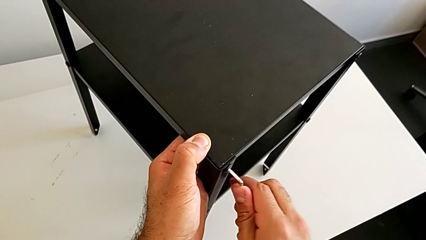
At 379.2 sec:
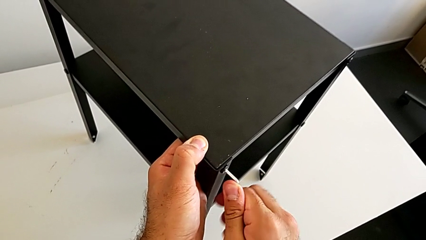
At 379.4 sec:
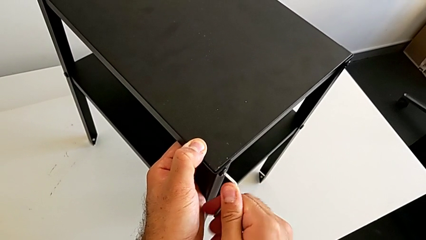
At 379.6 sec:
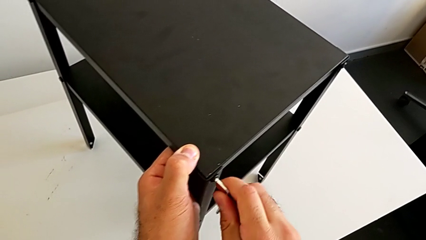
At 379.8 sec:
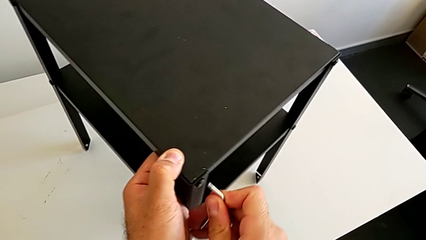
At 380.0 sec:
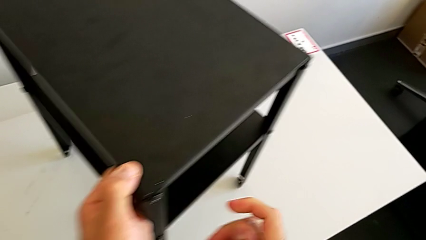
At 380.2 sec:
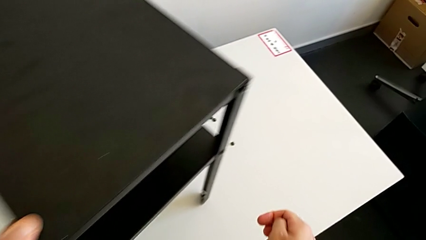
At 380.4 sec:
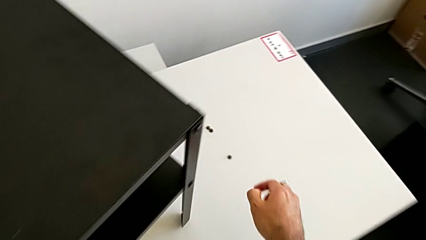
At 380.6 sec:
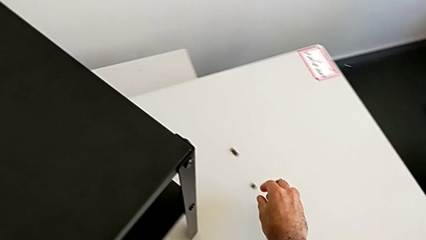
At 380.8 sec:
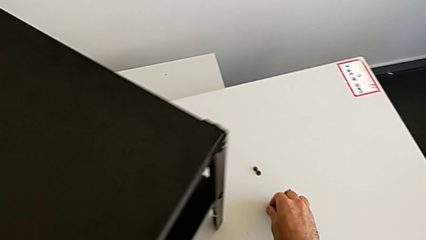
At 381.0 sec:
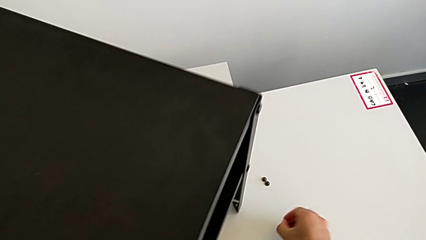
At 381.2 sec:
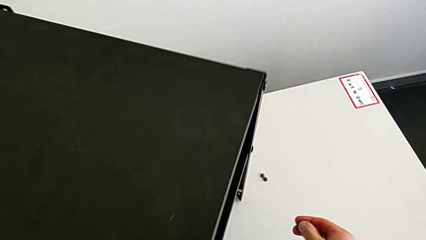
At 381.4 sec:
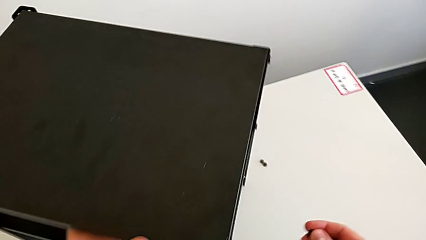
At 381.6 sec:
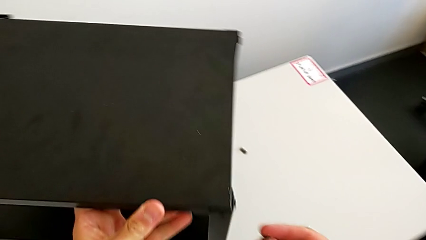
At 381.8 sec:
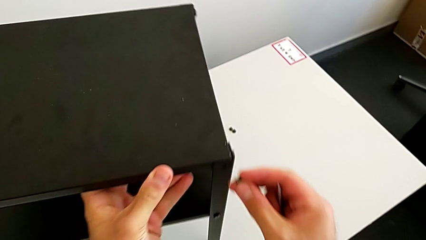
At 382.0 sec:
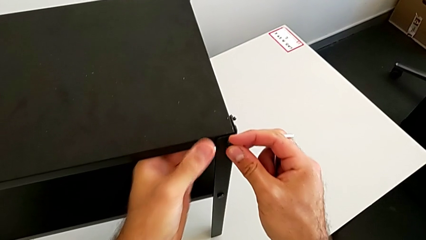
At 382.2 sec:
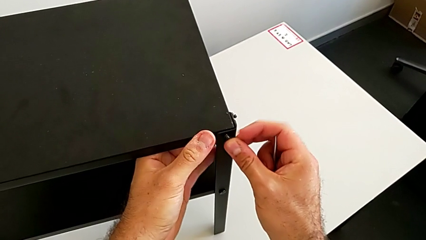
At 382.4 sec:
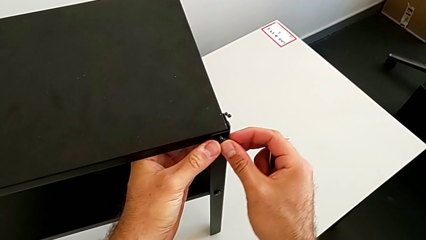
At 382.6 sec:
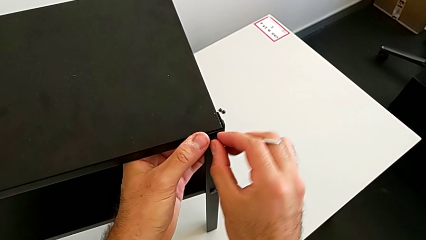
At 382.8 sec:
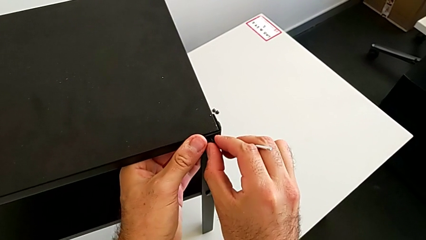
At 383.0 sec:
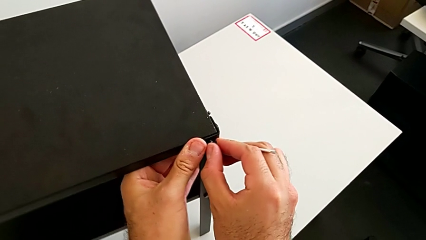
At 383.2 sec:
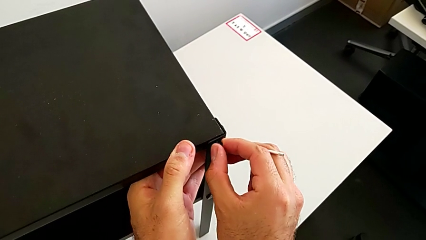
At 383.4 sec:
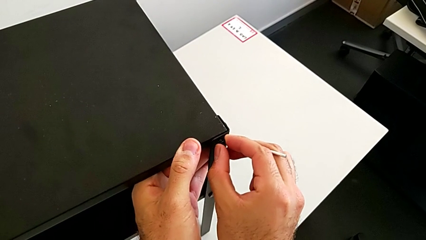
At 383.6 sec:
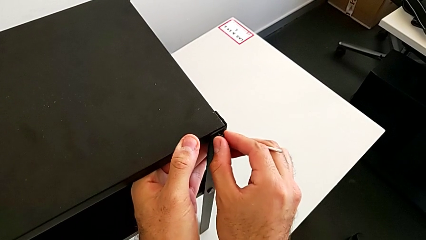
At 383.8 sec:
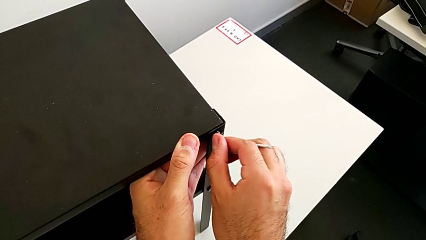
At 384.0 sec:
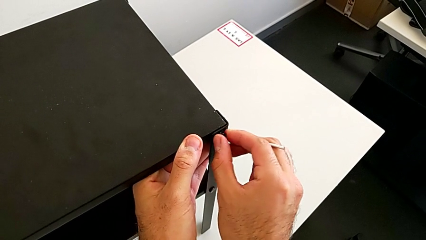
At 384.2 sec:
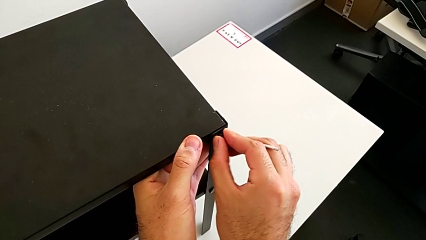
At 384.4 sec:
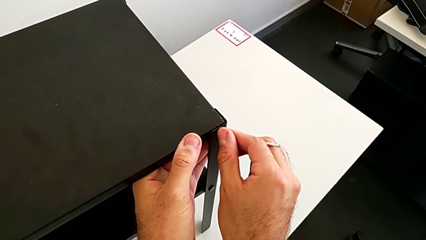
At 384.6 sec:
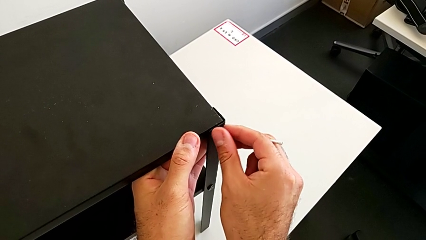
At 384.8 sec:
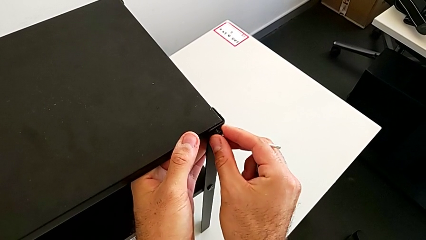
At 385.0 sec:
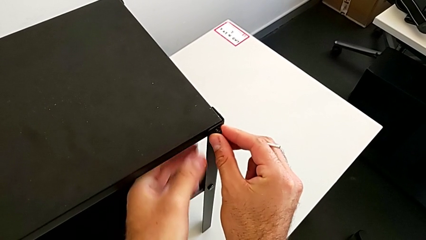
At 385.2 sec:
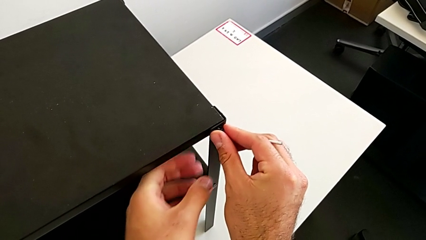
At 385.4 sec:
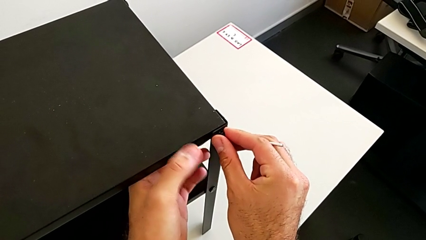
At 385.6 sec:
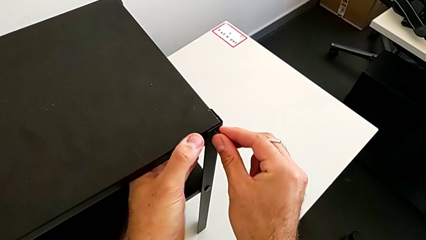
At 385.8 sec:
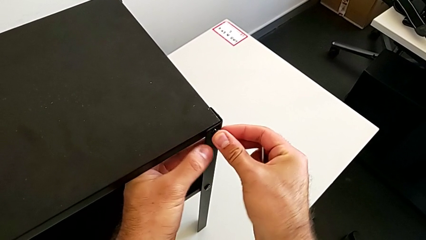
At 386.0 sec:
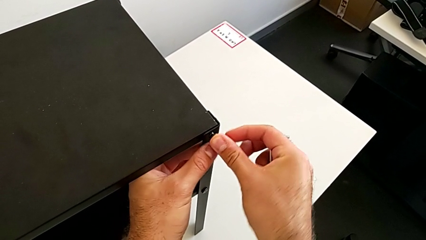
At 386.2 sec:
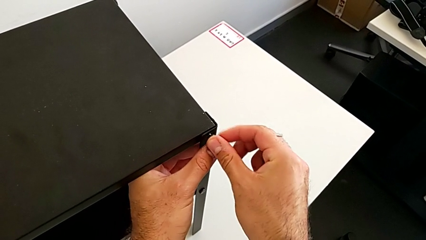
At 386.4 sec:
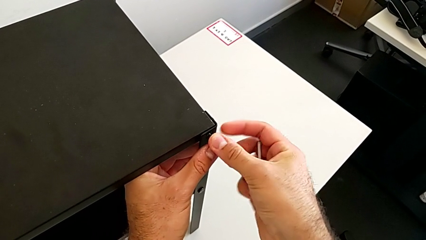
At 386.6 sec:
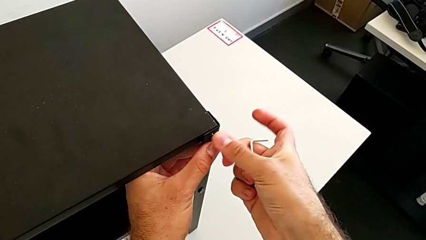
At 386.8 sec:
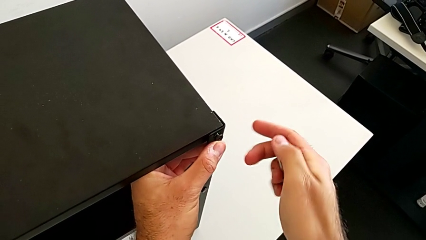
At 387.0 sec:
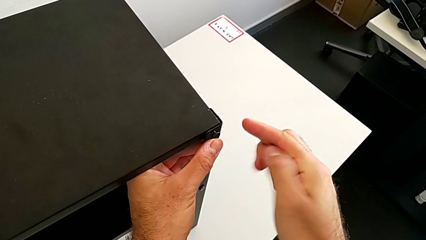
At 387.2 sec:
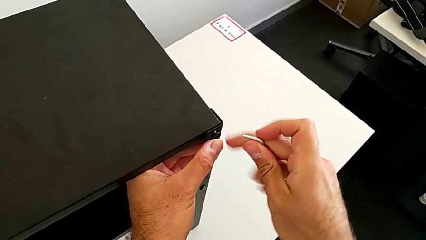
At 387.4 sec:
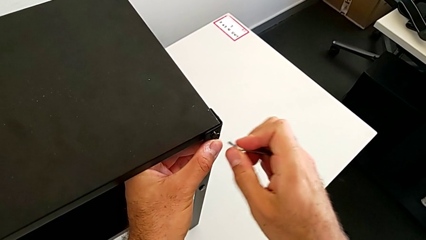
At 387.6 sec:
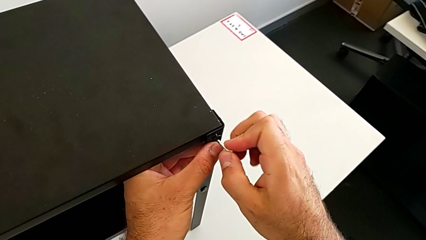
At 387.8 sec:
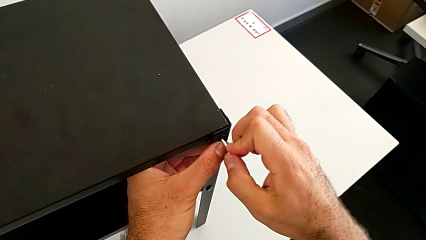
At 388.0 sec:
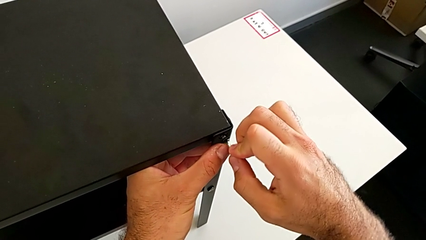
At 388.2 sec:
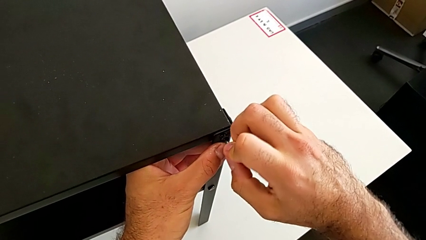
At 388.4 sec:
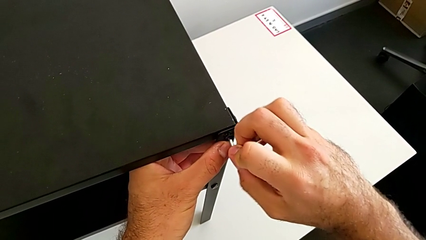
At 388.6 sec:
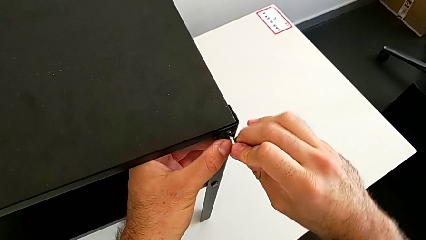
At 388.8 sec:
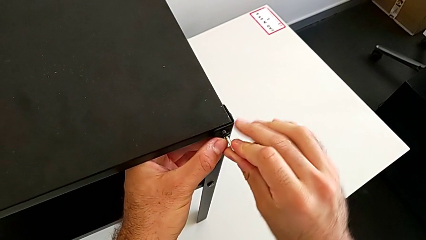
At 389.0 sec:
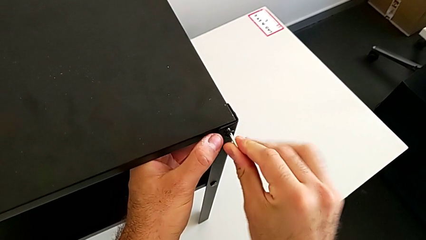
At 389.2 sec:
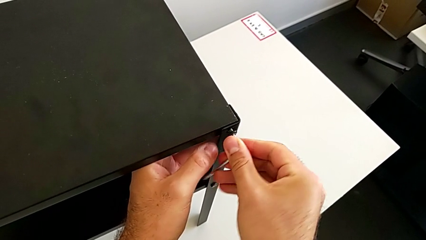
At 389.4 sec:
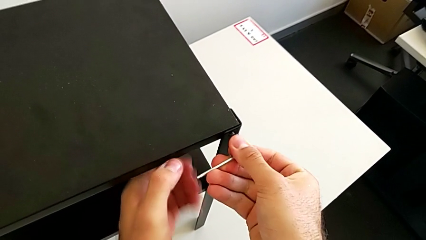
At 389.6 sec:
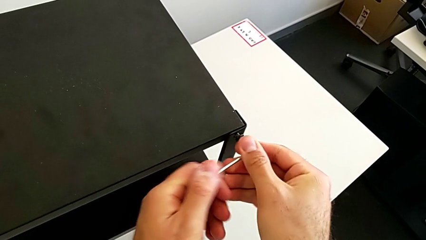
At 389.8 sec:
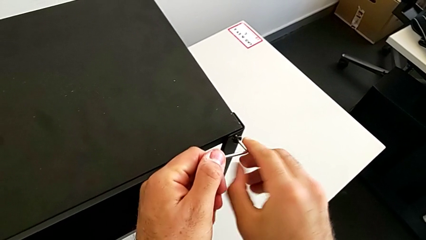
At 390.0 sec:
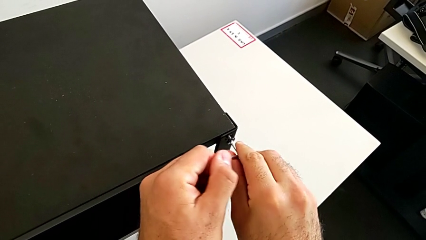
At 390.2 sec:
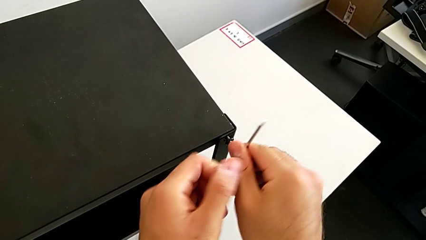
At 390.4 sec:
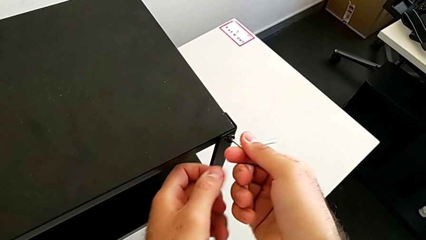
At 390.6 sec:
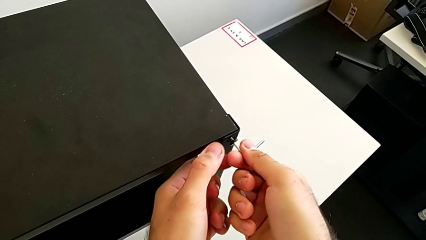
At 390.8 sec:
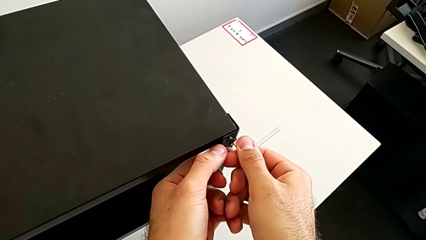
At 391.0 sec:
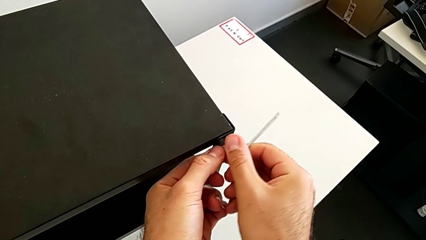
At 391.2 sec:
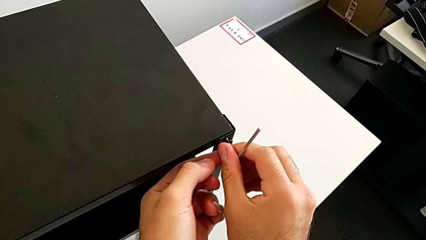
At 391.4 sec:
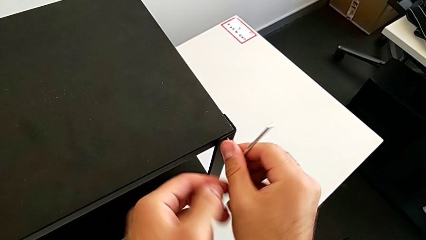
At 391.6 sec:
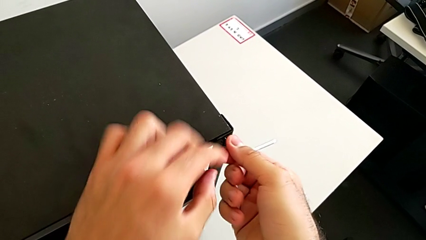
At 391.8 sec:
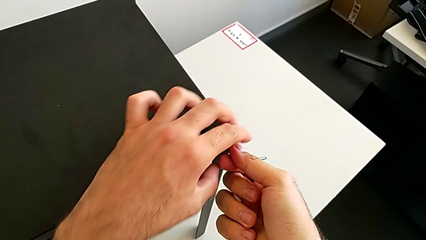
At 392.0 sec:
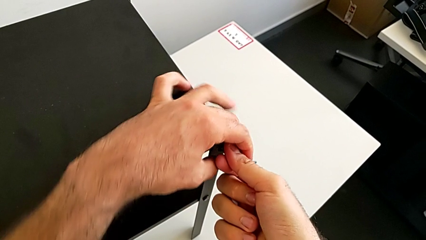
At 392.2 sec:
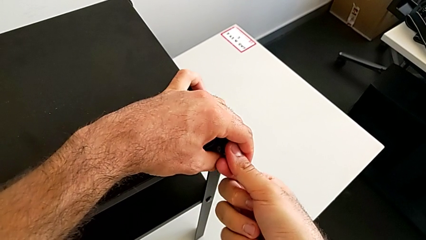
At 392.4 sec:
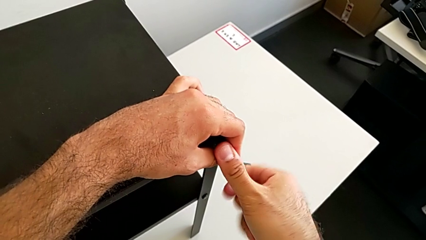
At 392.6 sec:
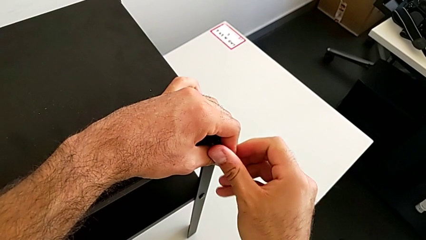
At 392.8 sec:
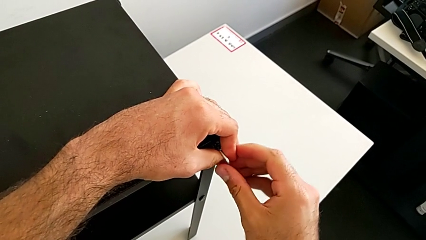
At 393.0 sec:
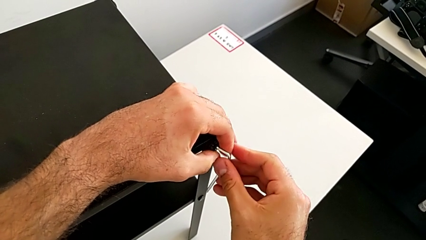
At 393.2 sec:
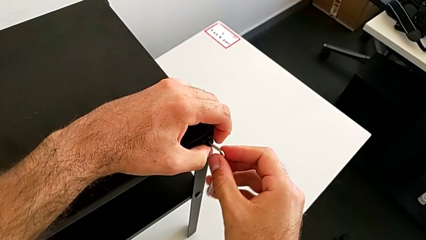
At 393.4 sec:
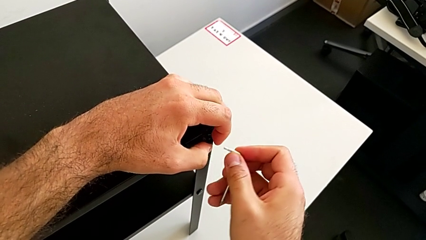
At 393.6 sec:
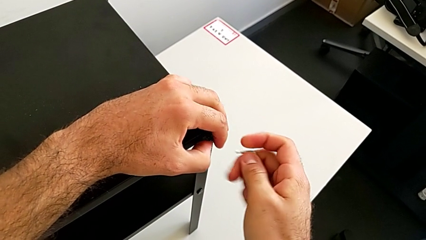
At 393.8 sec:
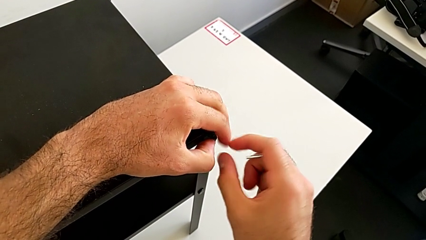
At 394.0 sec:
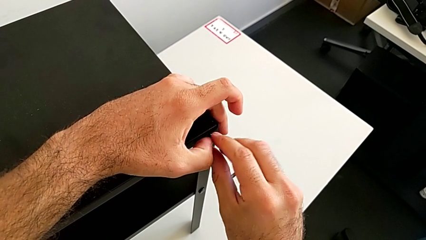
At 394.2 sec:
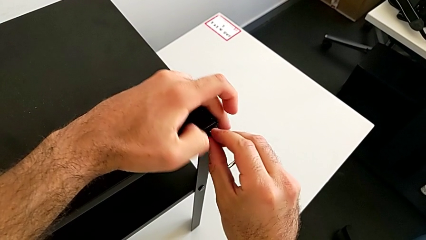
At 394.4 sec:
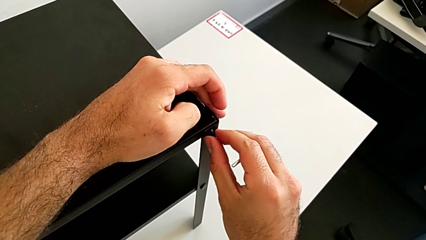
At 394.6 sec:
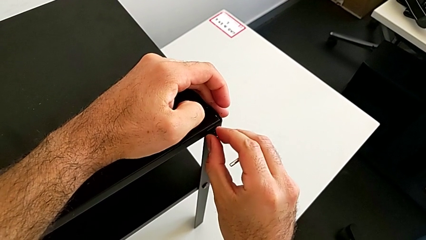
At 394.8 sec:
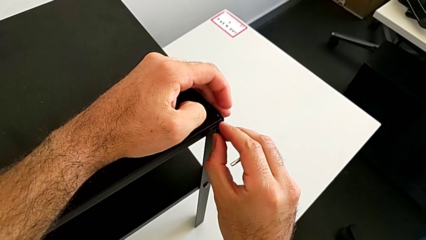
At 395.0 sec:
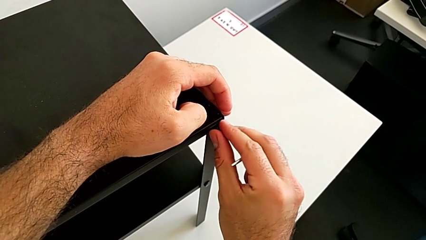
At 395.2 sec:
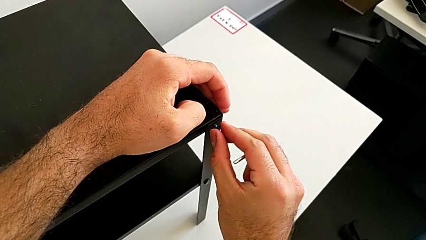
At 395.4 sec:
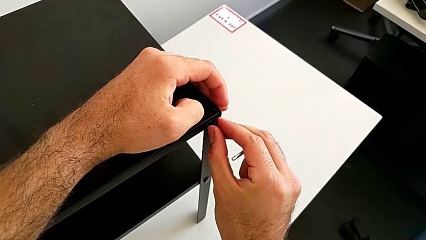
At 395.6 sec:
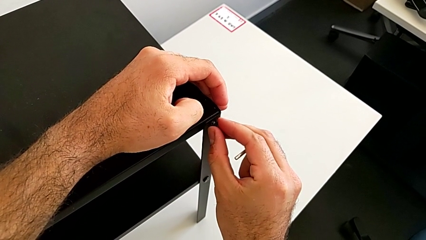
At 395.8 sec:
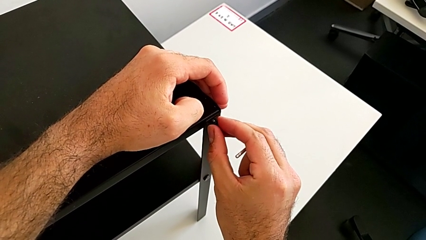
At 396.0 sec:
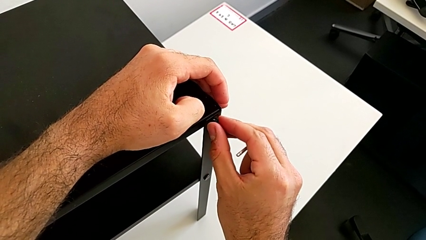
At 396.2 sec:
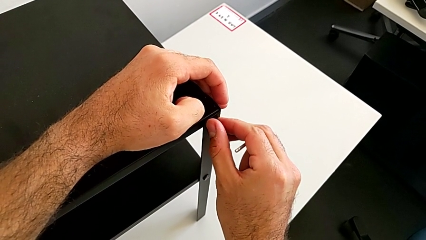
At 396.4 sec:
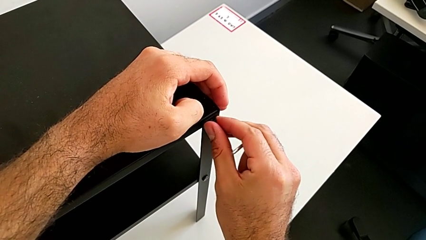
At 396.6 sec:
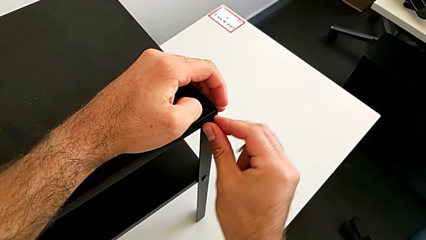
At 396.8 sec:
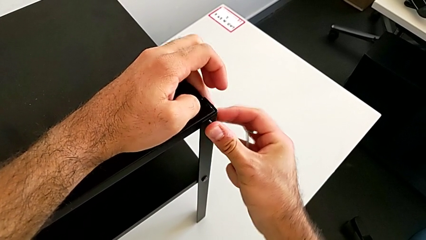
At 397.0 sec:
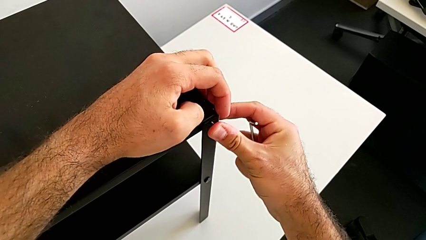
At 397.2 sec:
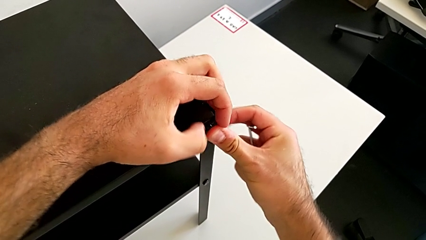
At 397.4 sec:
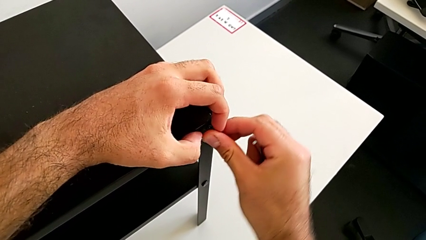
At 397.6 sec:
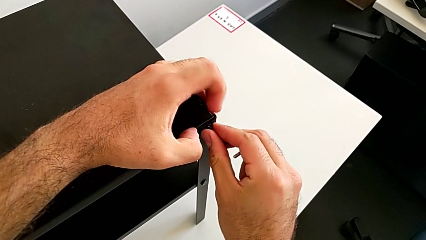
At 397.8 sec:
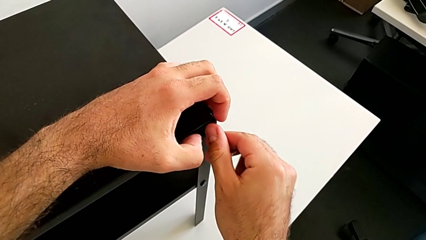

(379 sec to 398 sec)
The camera wearer is placing the top tray. They withdraw the Allen wrench, rotate the nightstand with the left hand, grab the hex socket head with the right hand, insert it, screw it, insert the Allen wrench, screw the hex socket head, withdraw the Allen wrench and insert the hex socket head.
